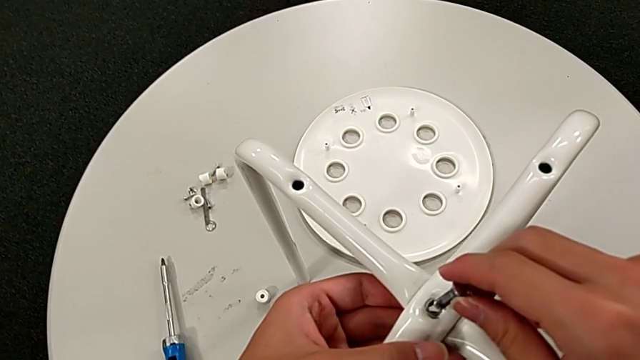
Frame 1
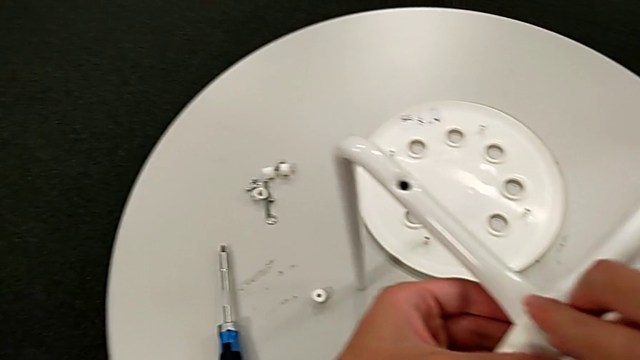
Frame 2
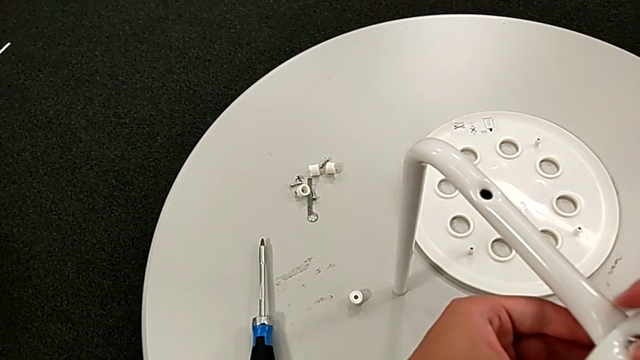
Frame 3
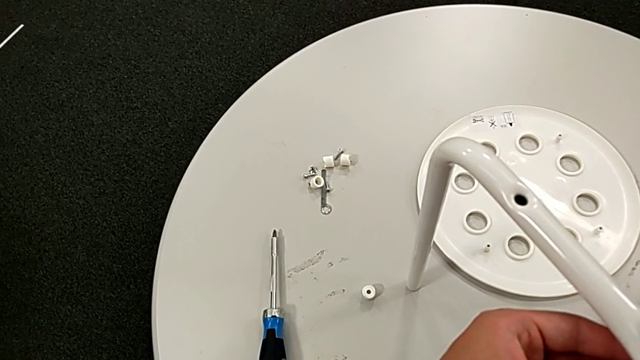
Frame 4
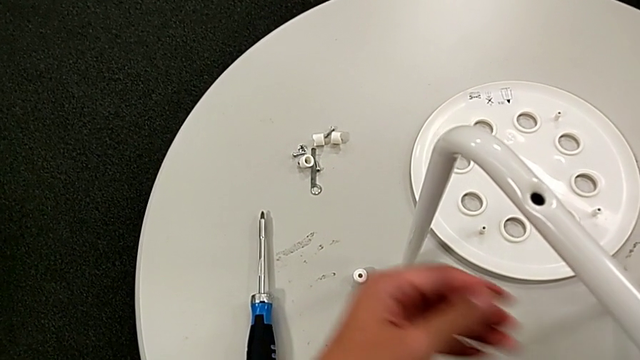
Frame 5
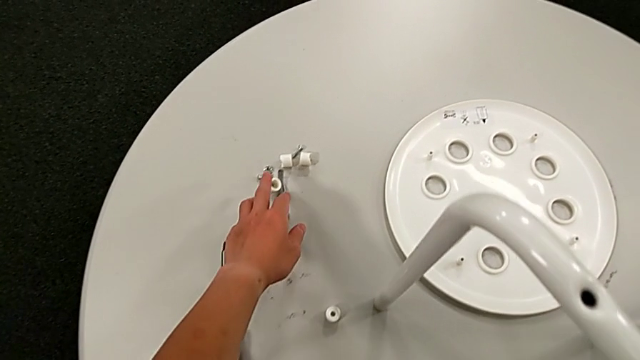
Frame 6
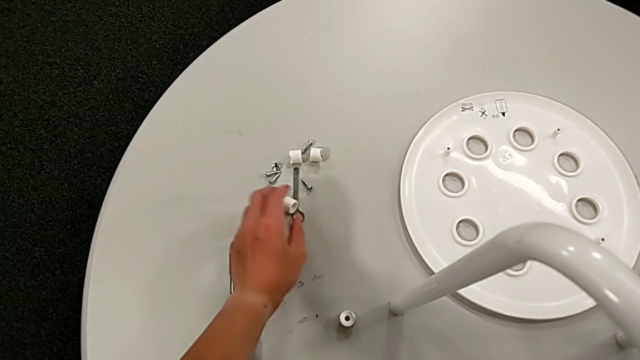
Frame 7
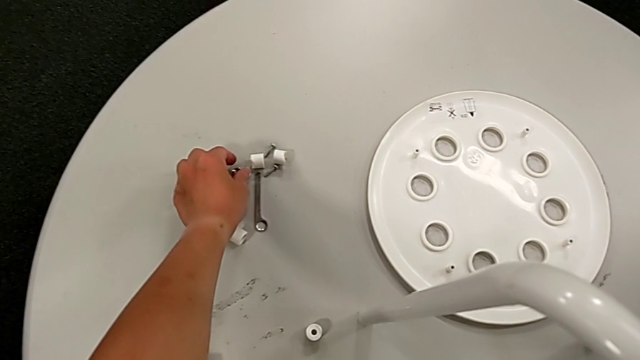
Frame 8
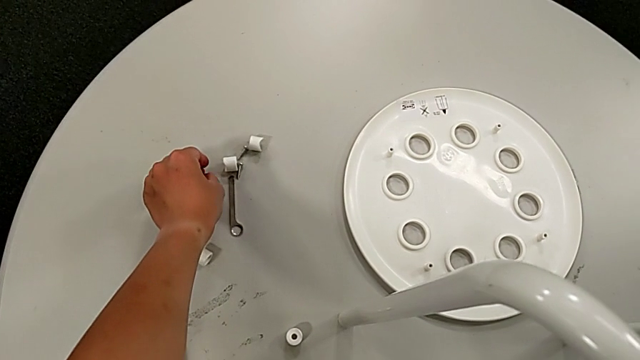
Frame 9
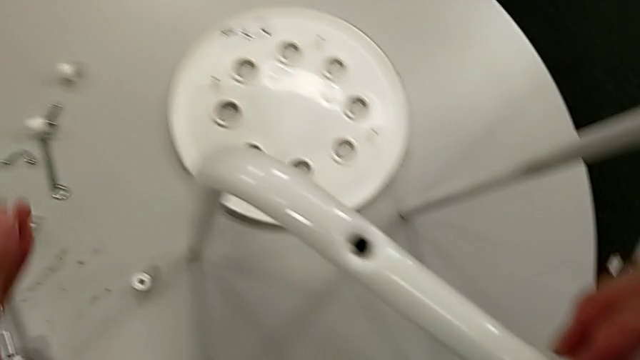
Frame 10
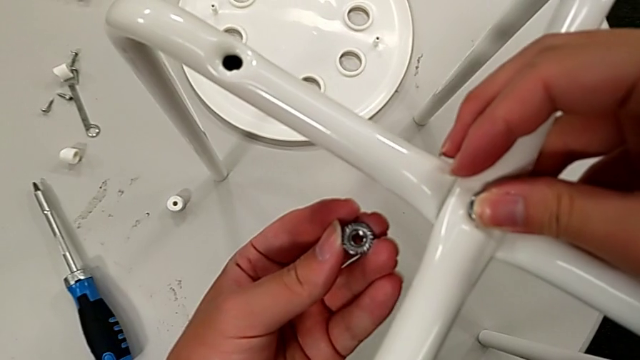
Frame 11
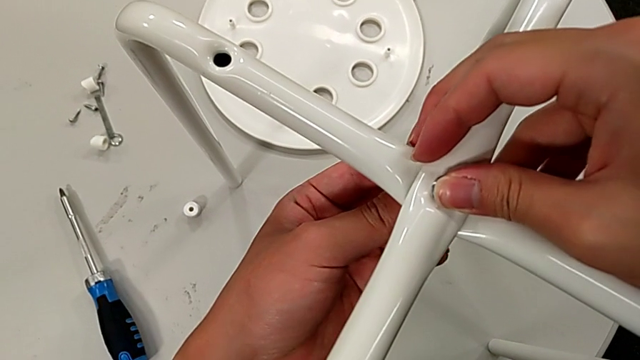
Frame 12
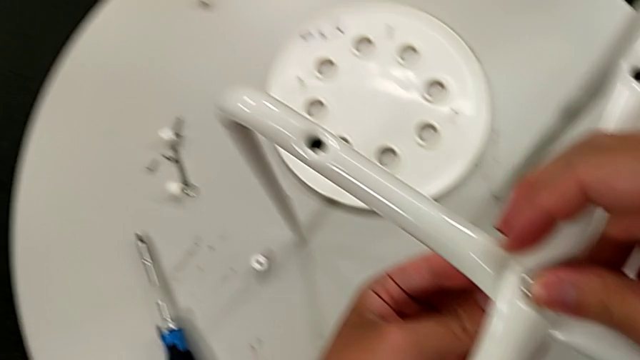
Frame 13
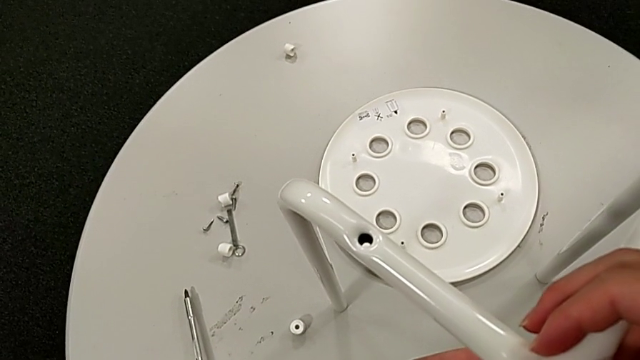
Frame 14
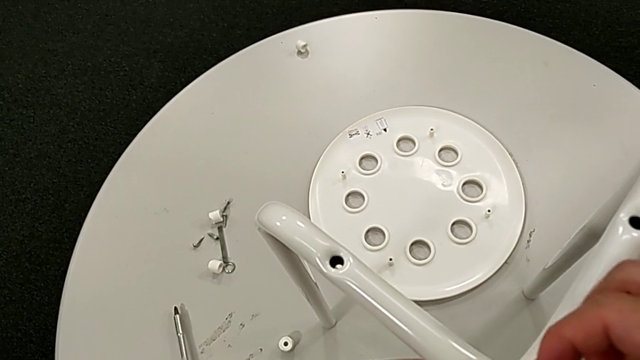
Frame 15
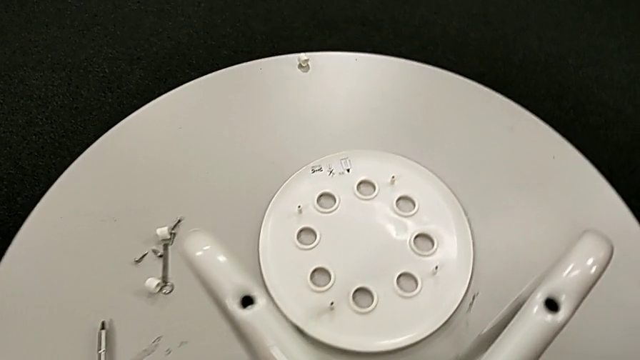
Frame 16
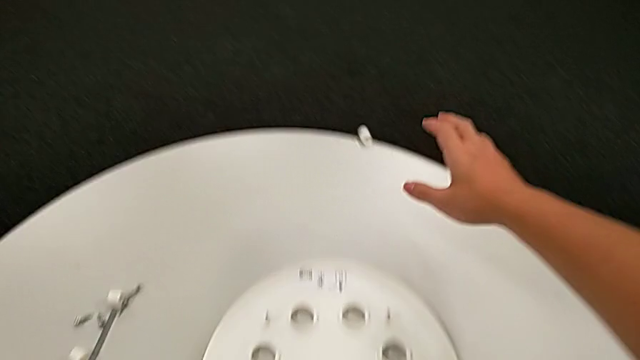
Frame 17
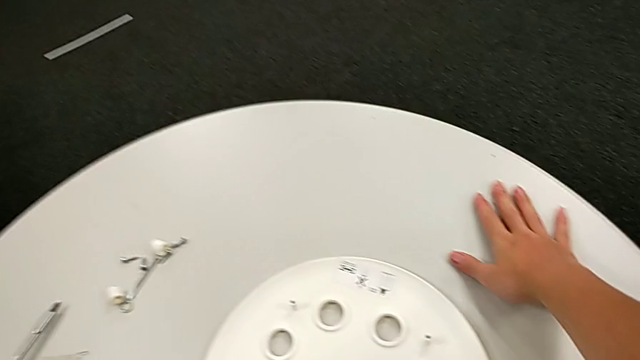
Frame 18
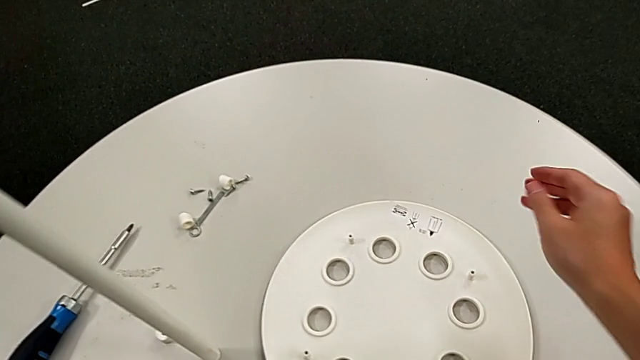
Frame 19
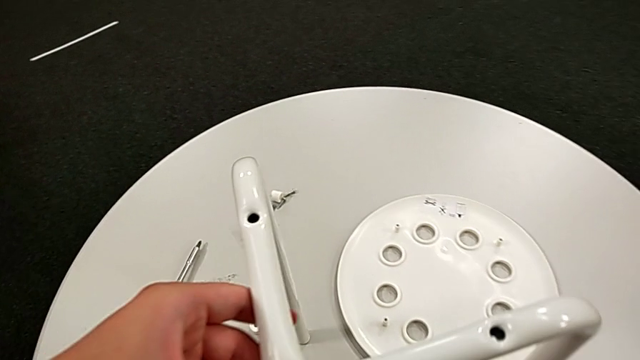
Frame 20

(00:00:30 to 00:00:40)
The camera wearer is assembling the legs. They insert the bolt, grab the hex nut, insert it, screw it and wrongly approach the washer, dropping a washer.

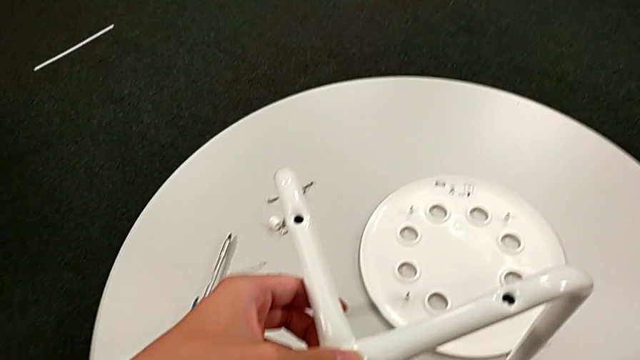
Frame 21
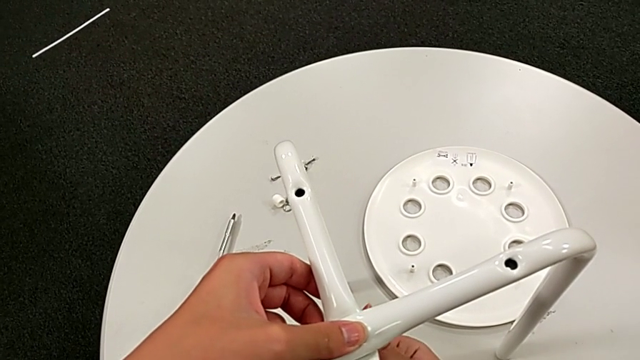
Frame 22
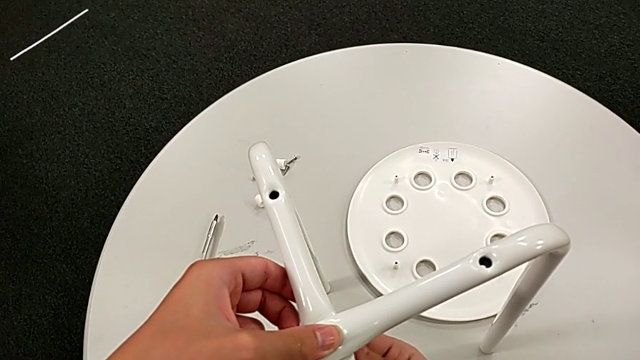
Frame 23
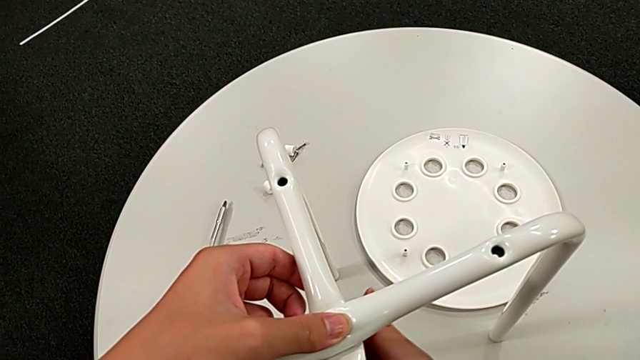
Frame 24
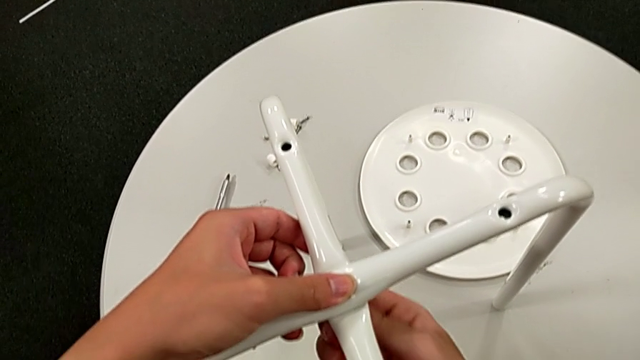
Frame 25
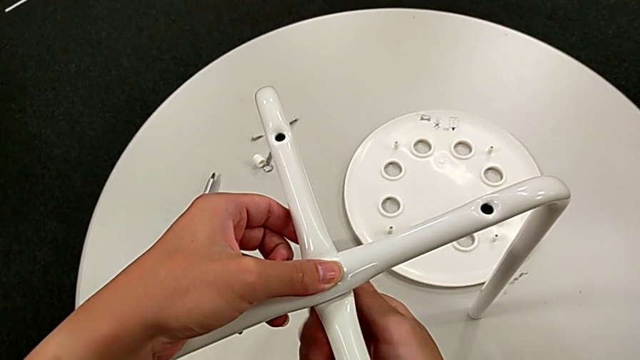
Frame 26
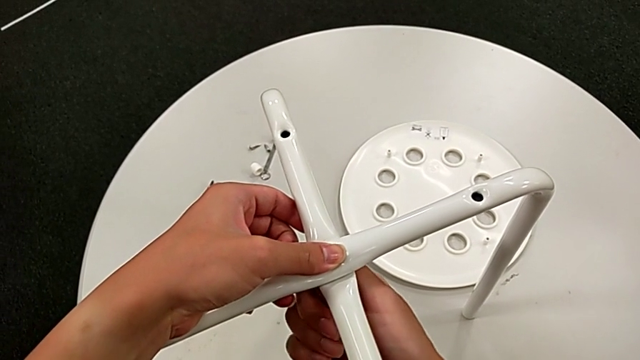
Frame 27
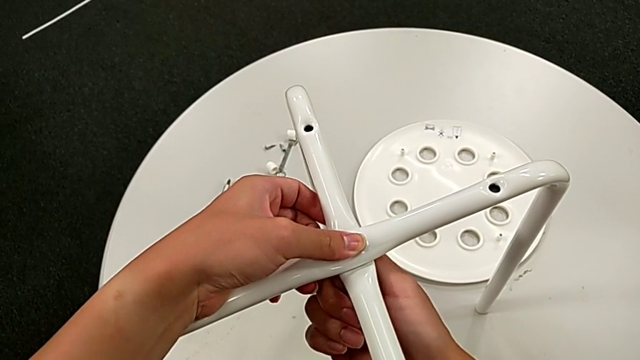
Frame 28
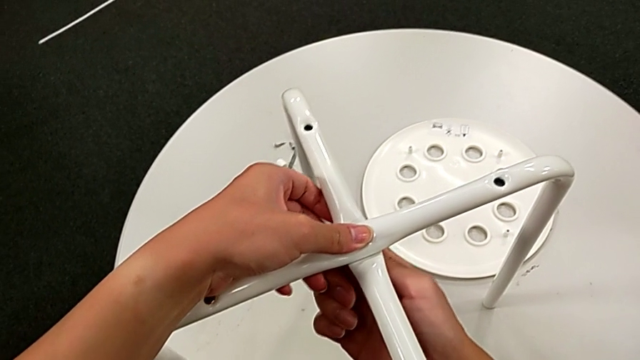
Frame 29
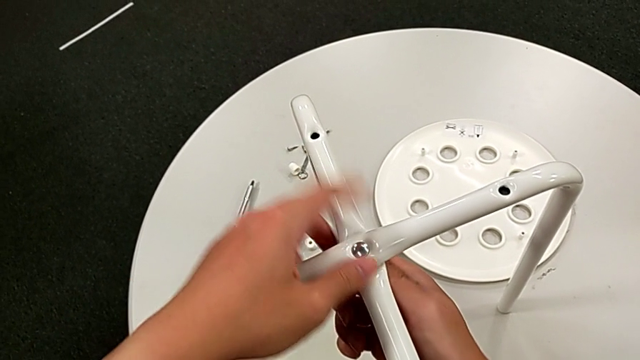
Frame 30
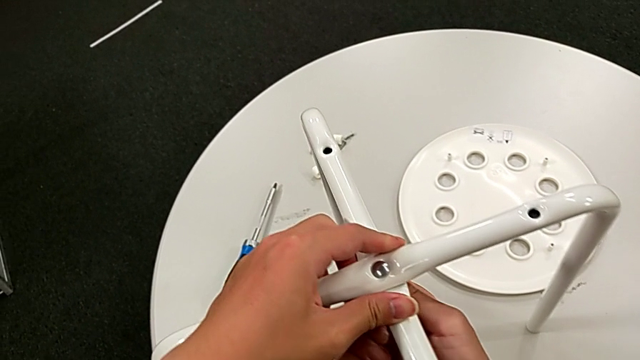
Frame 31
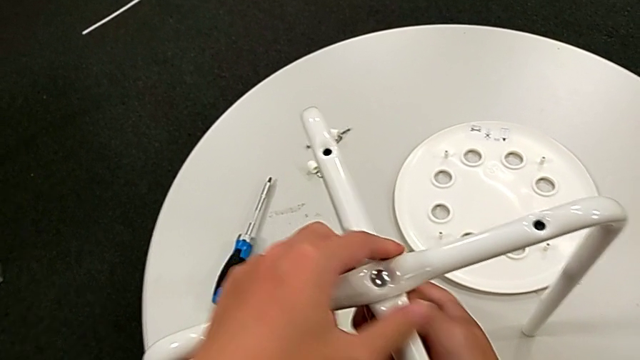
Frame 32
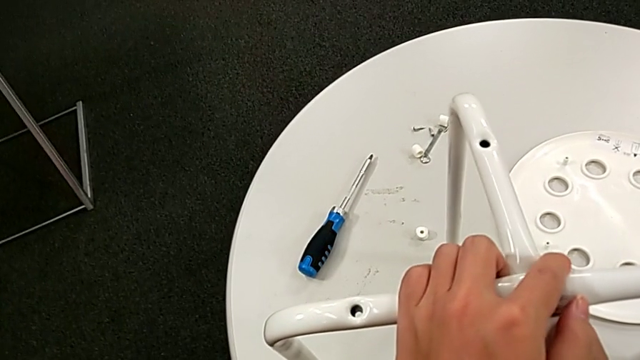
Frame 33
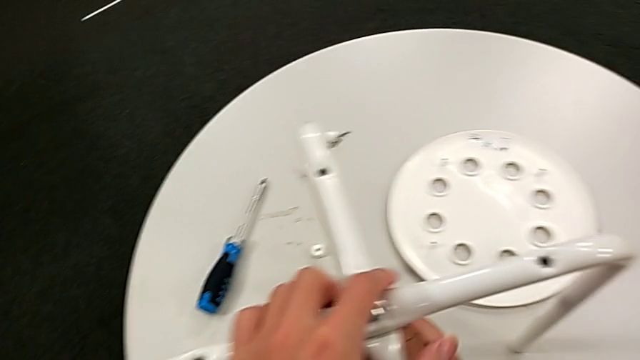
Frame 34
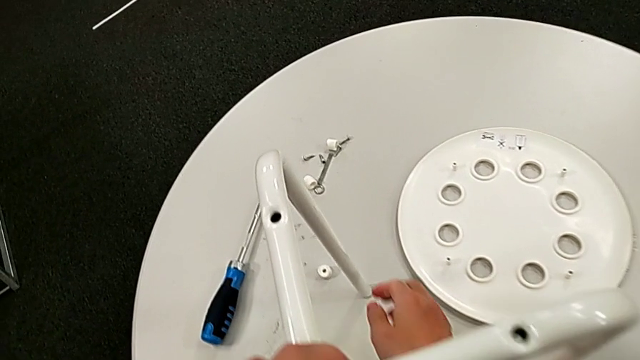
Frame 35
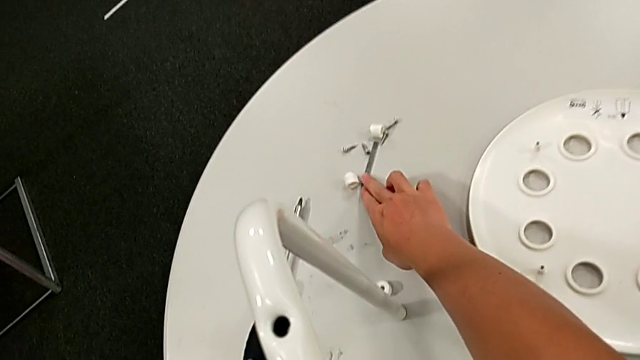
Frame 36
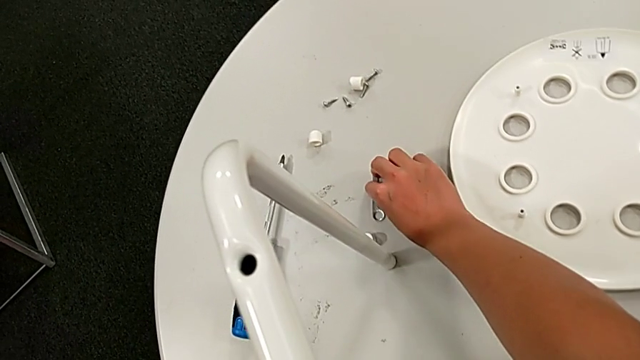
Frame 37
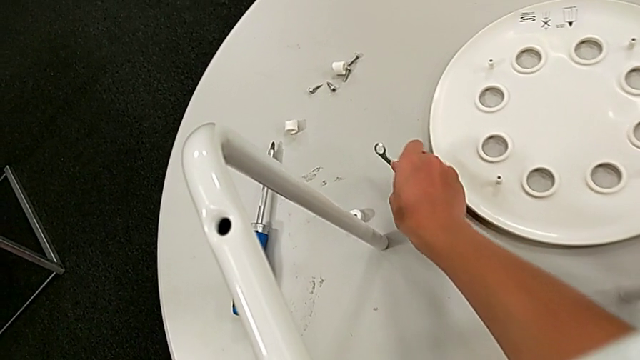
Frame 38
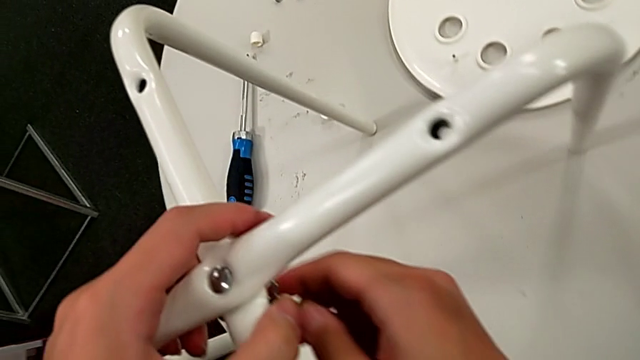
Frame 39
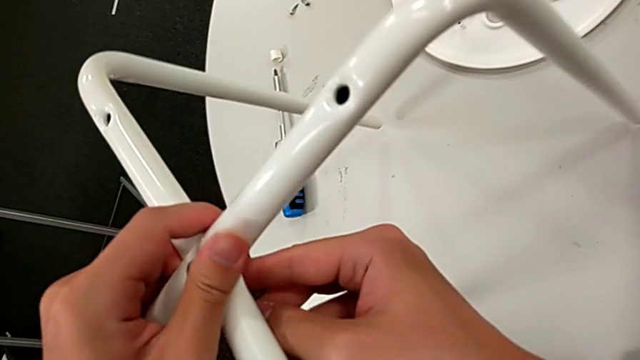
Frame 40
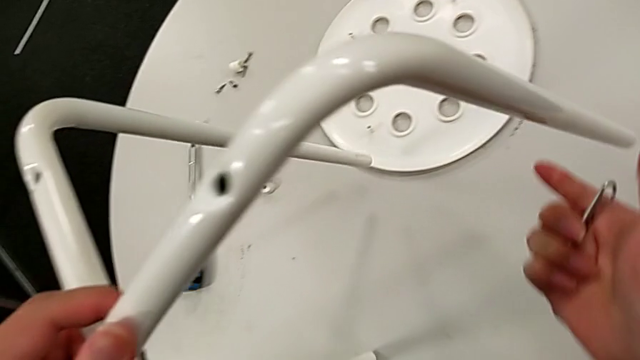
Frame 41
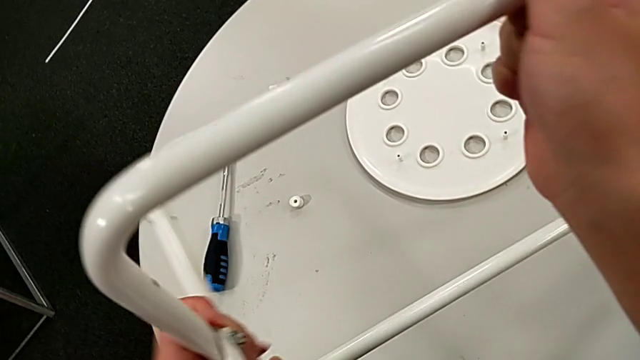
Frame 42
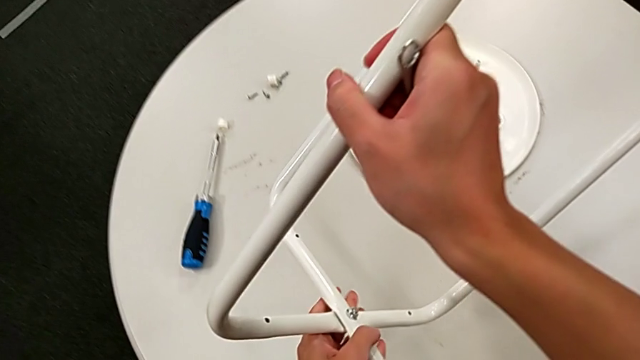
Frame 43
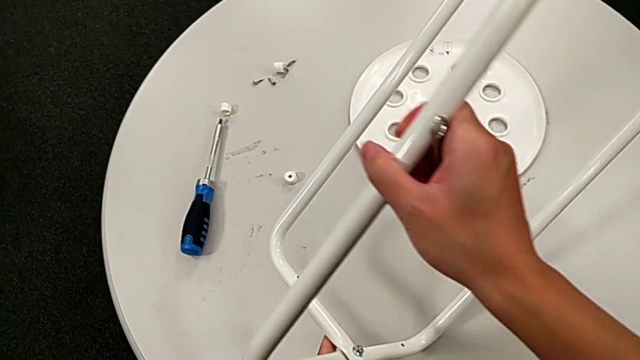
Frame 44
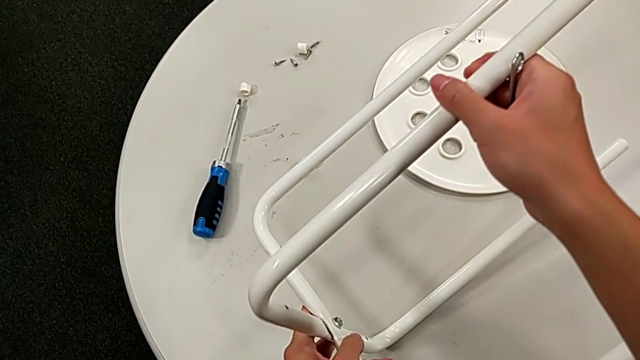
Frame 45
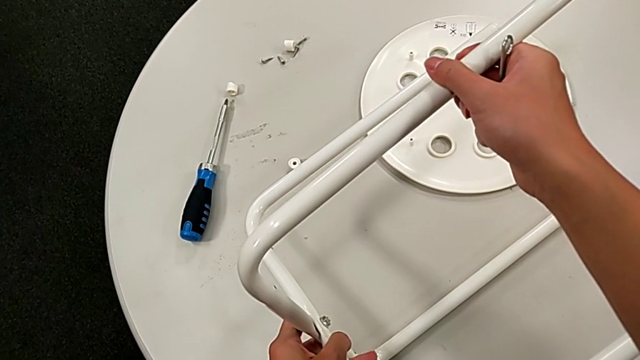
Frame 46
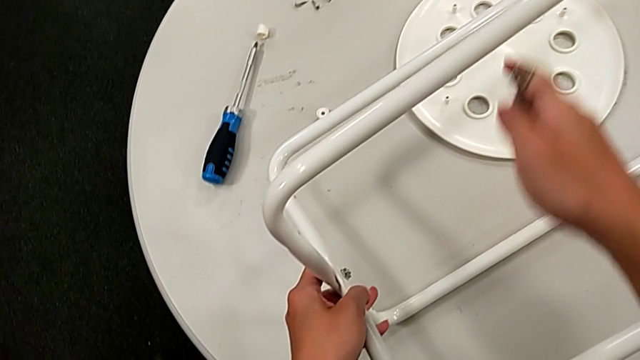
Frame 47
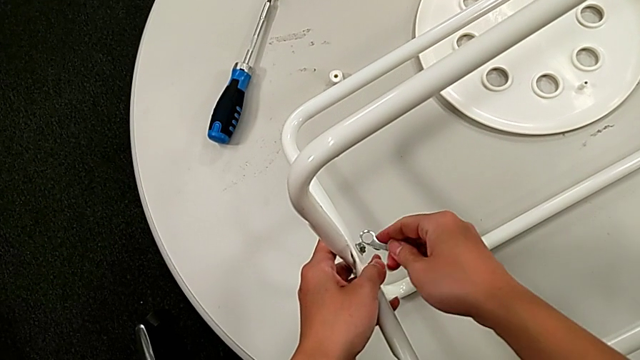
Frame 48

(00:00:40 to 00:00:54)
The camera wearer is assembling the legs. They screw the middle hex nut, grab the hexagonal wrench, approach the hex nut, wrongly rotate and place the leg and approach the hex nut.
